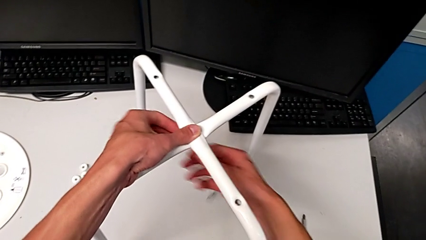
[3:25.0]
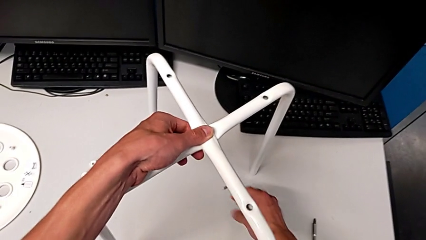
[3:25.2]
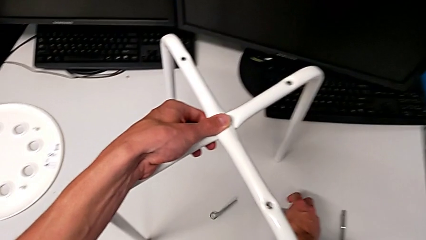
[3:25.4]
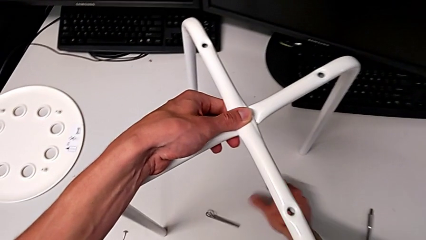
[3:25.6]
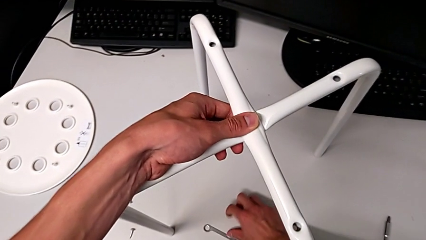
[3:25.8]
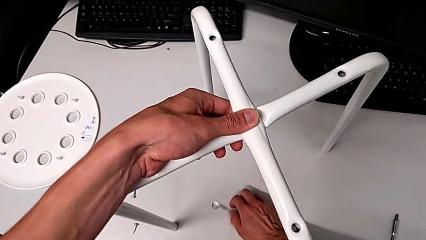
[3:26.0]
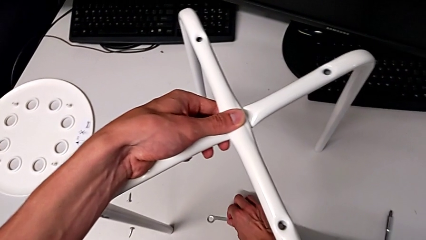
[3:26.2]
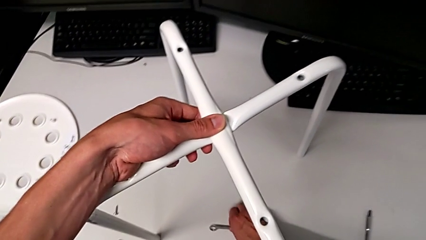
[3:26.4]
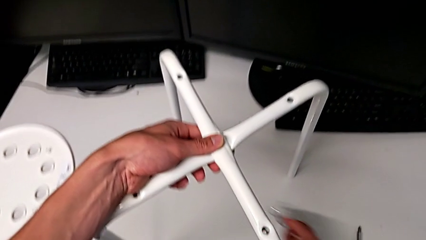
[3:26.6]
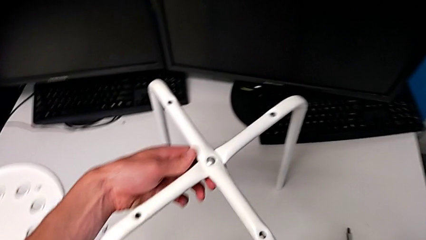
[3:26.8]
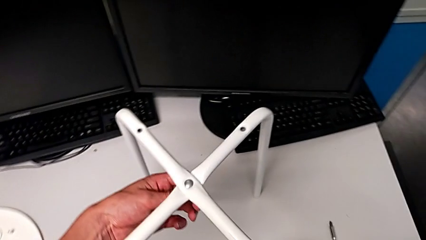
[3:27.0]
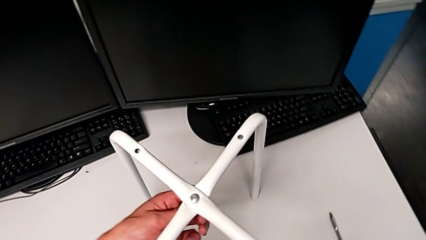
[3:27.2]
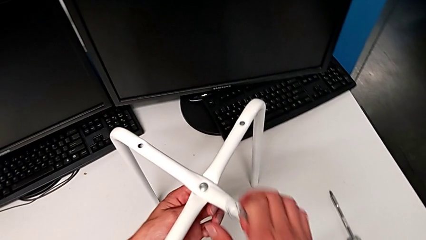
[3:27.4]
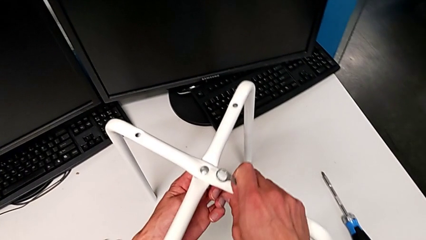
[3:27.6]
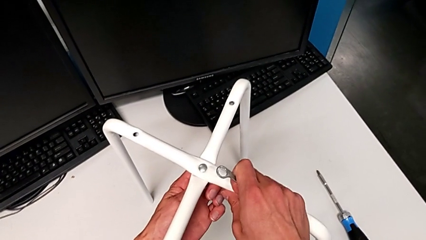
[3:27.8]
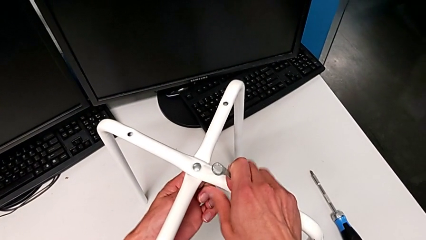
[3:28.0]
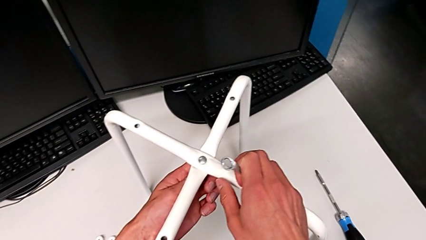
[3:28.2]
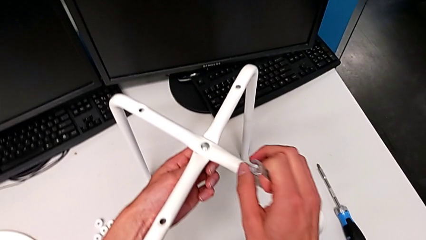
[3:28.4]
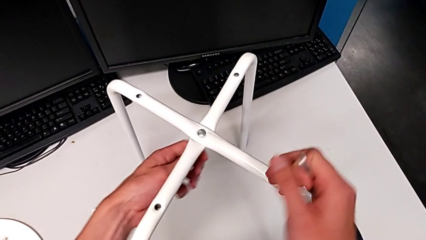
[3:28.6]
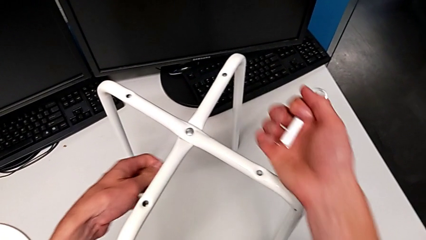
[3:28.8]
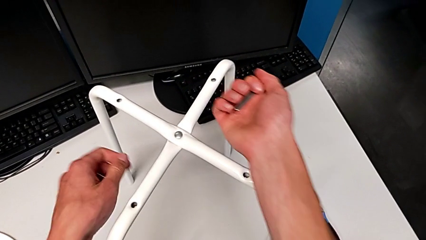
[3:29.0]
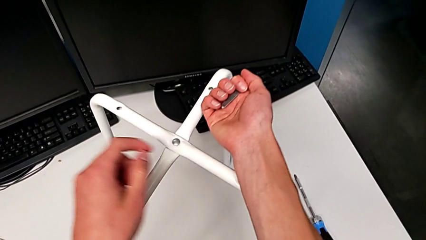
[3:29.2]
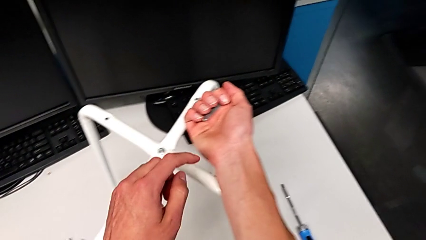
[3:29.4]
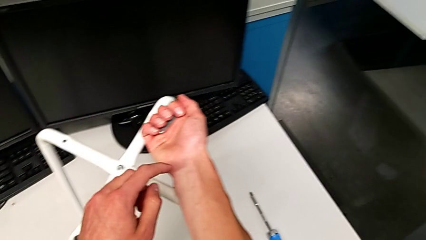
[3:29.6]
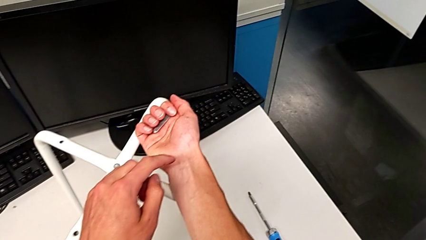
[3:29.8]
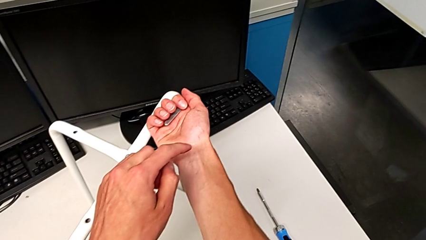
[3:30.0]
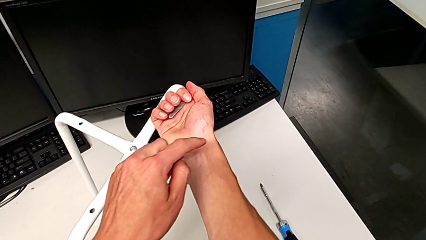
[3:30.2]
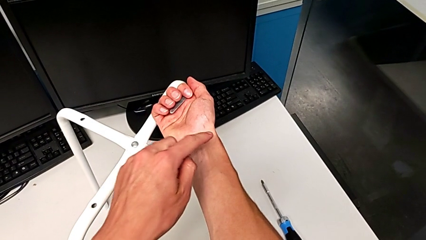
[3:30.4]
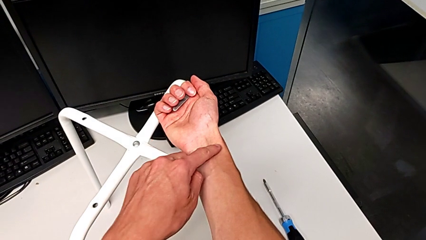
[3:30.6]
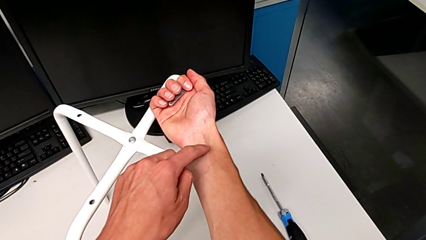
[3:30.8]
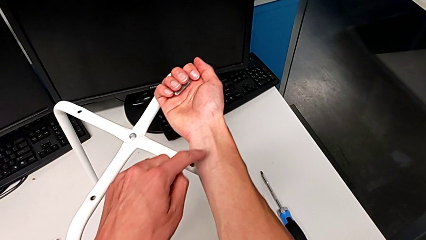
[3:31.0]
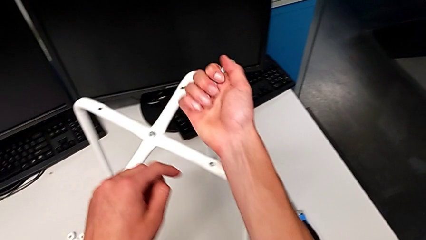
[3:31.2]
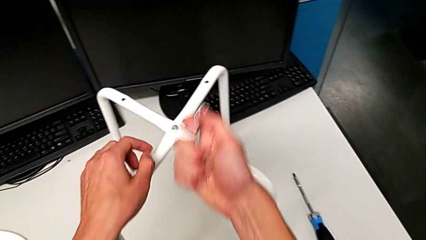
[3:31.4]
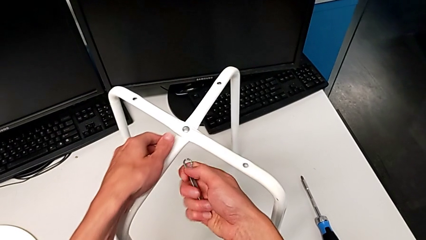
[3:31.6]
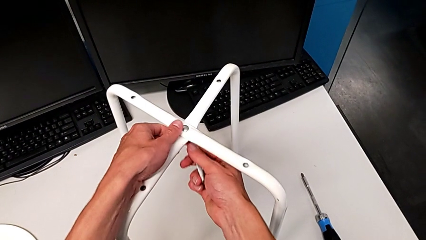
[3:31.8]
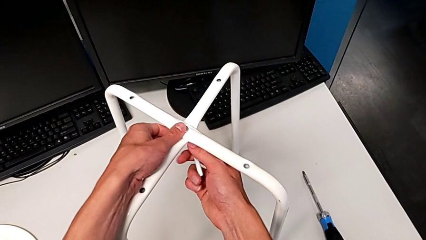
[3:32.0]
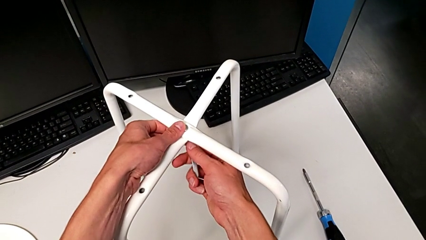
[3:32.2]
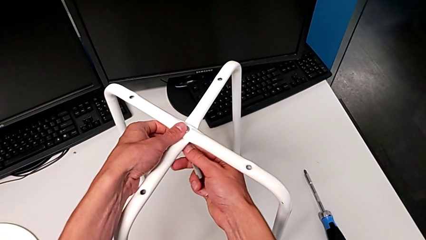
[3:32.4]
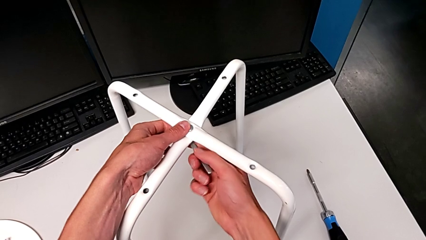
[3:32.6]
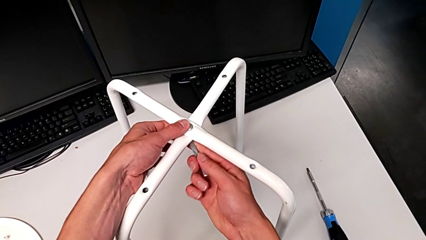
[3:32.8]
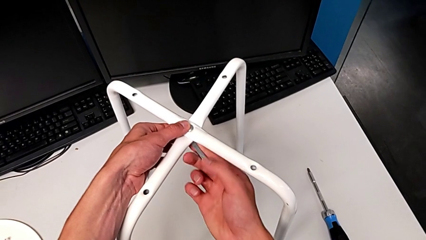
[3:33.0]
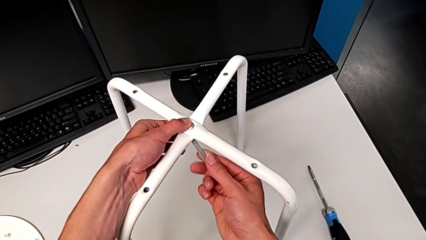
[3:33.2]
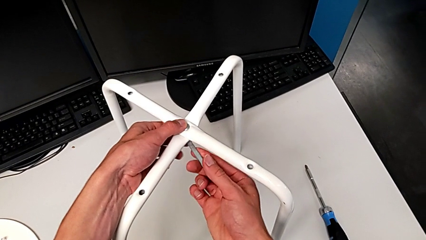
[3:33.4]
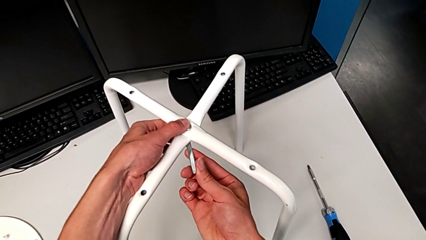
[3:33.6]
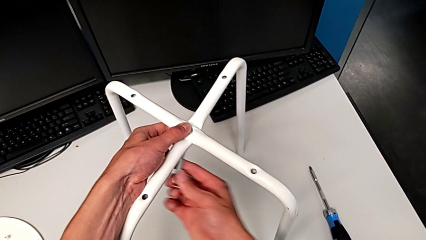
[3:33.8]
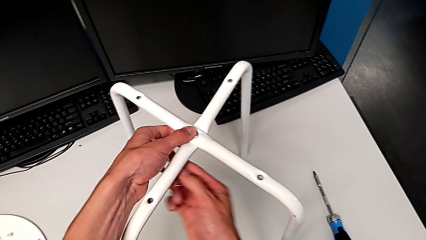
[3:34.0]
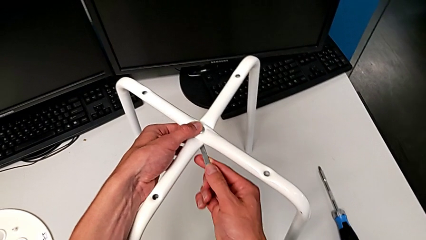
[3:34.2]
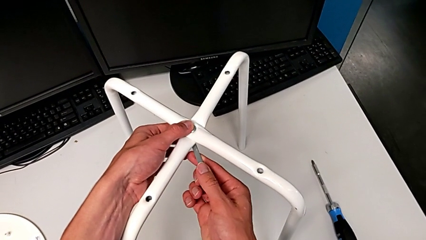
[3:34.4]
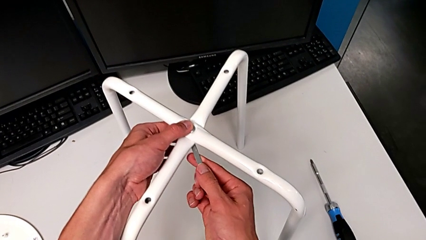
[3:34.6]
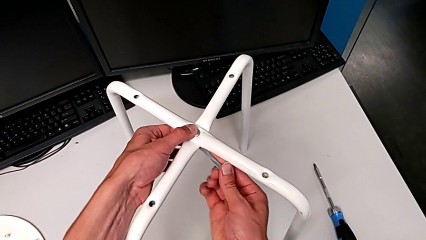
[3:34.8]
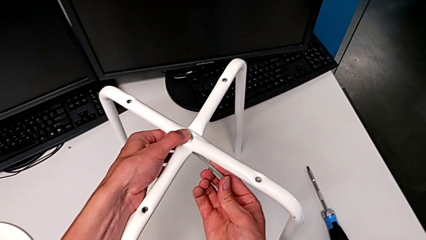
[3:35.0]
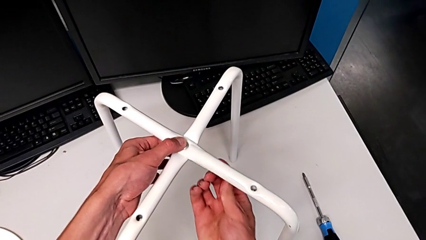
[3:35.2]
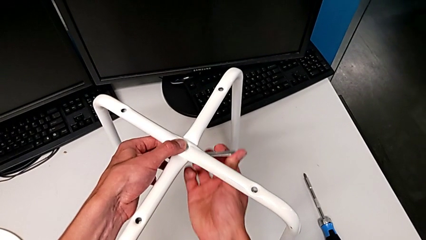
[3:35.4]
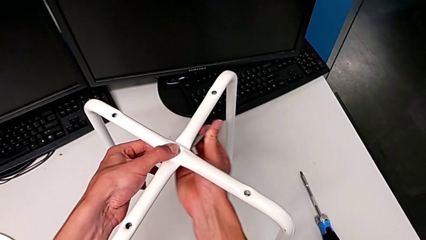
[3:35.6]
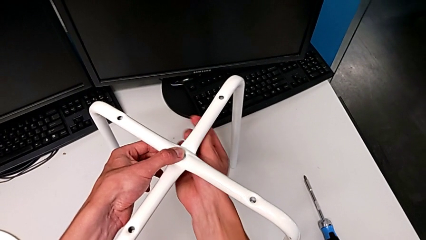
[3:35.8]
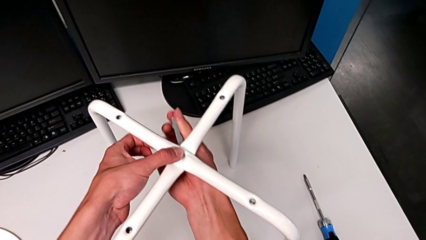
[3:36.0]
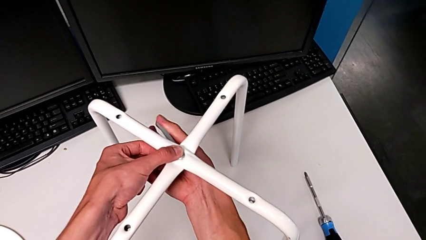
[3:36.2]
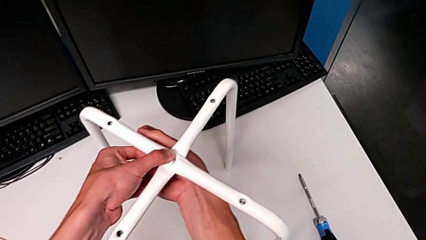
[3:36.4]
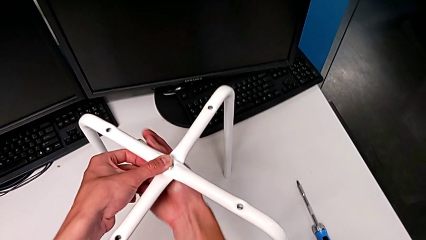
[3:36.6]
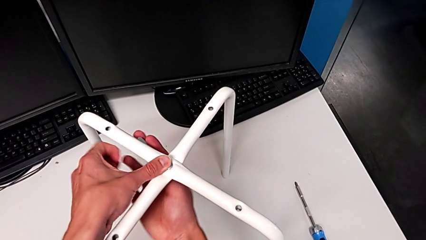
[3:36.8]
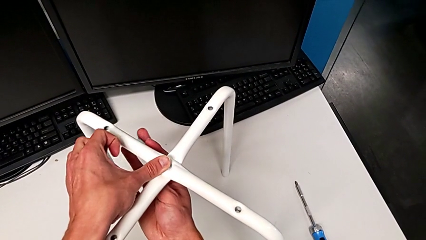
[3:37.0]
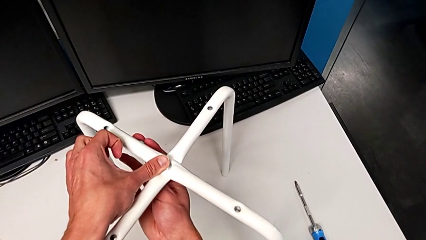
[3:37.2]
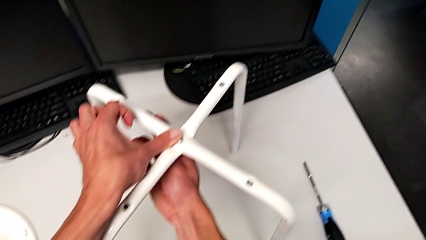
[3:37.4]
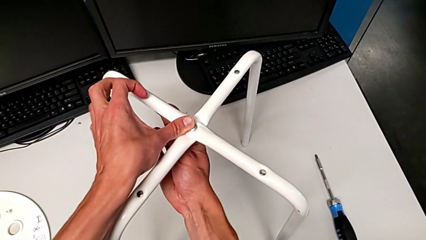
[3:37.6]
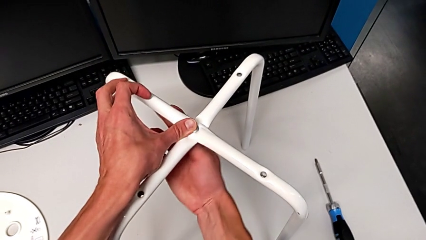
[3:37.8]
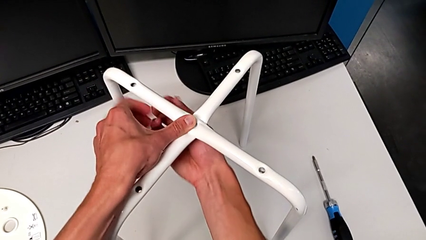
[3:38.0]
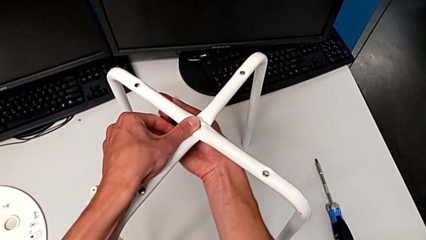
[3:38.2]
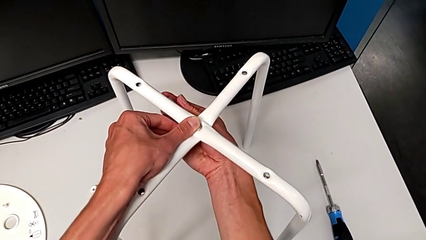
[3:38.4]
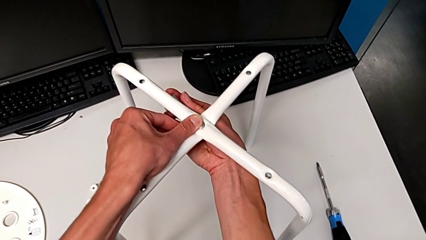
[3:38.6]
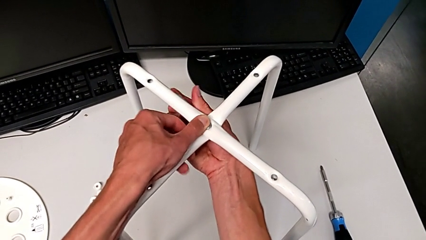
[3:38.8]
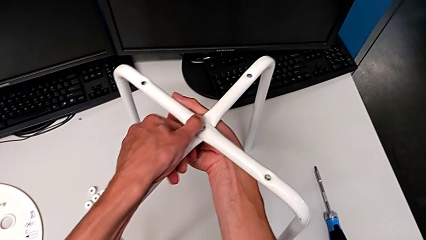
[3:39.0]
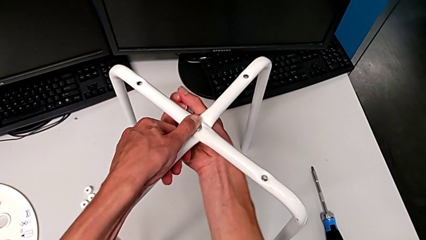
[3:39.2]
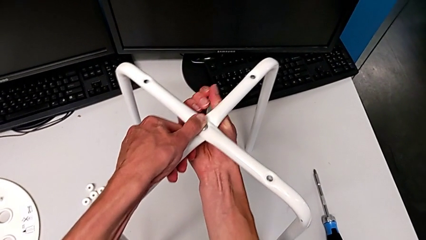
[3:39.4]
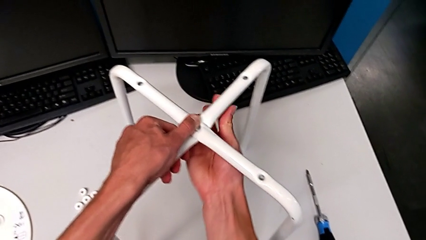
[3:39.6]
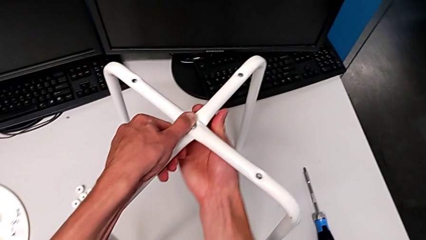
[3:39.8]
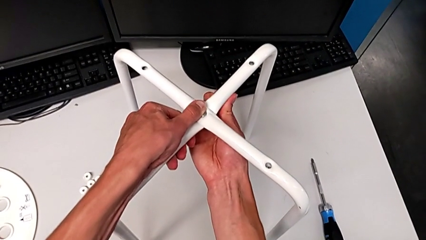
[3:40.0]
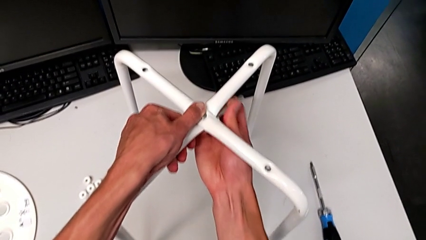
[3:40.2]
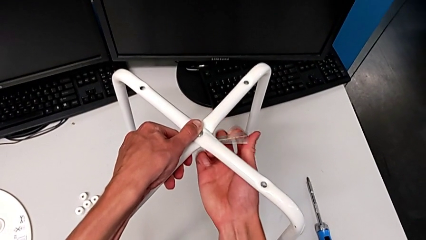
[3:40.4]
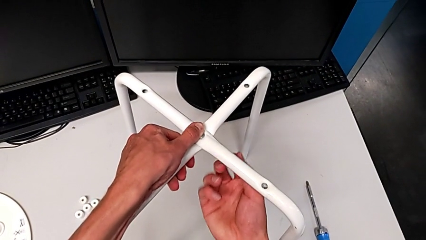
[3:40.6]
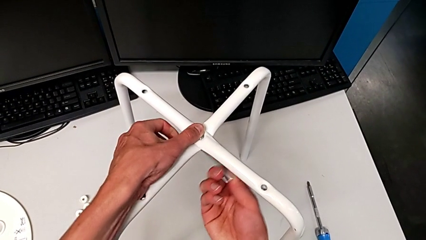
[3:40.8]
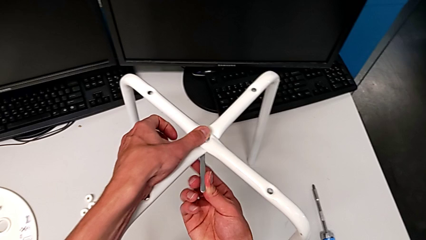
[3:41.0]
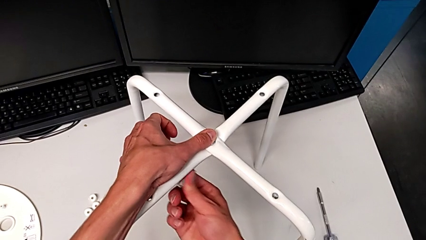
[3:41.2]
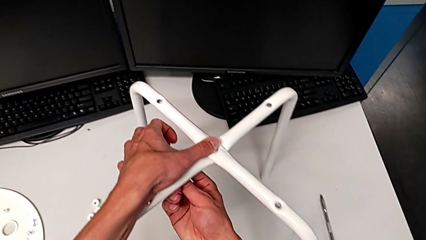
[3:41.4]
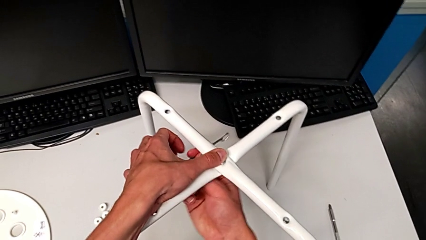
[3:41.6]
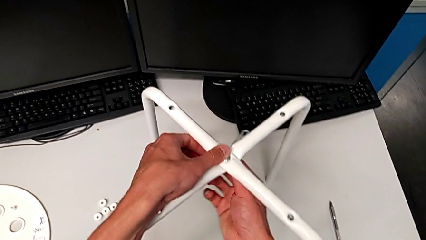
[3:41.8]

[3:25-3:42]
The camera wearer is using a wrench to unscrew the hex nut. They grab the little hexagonal wrench and unscrew the bottom hex nut.
